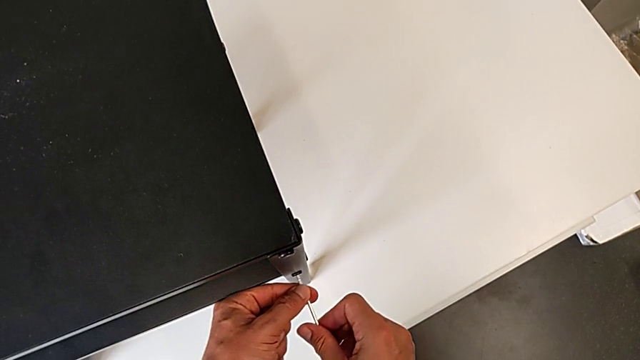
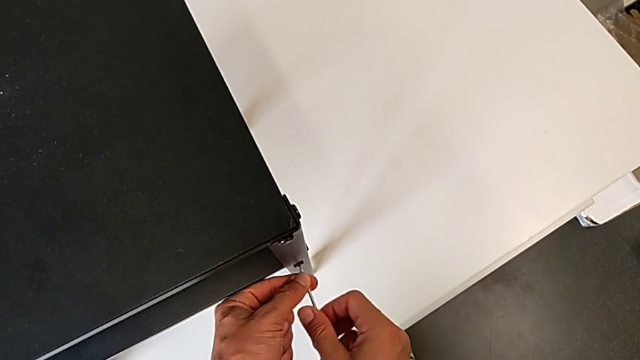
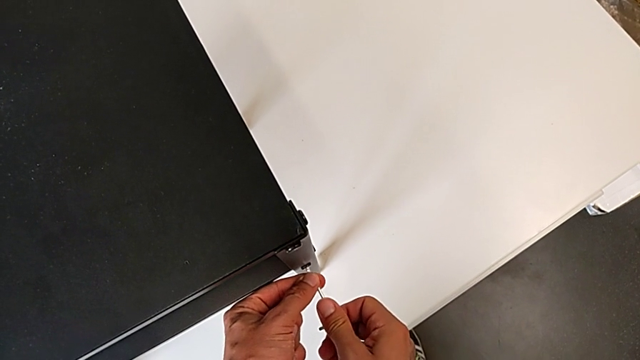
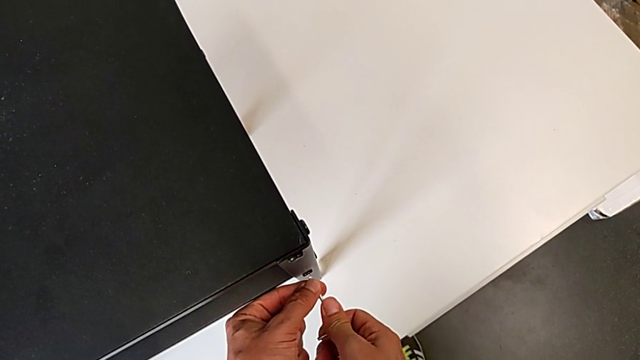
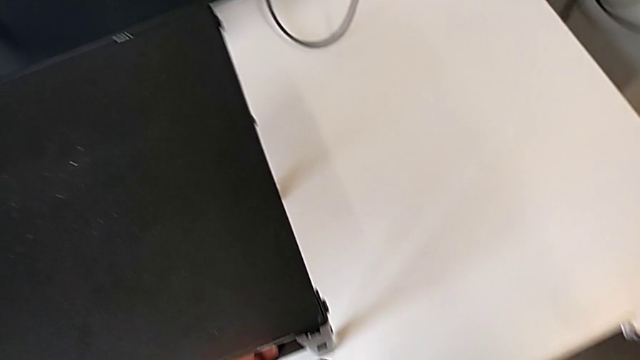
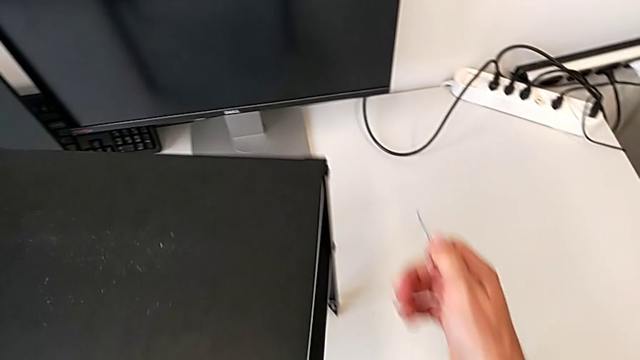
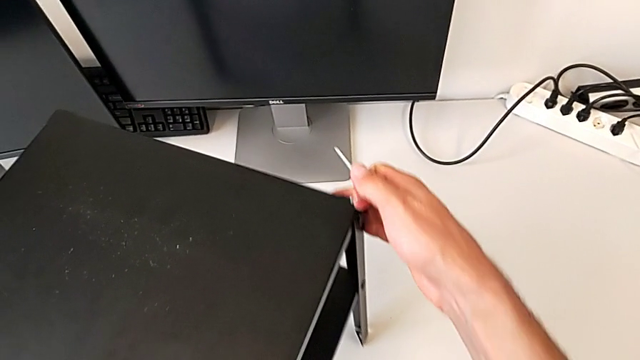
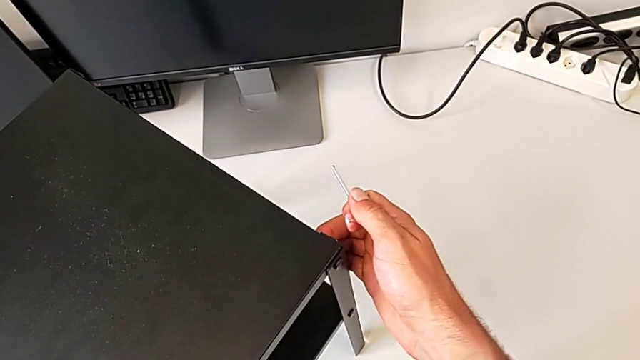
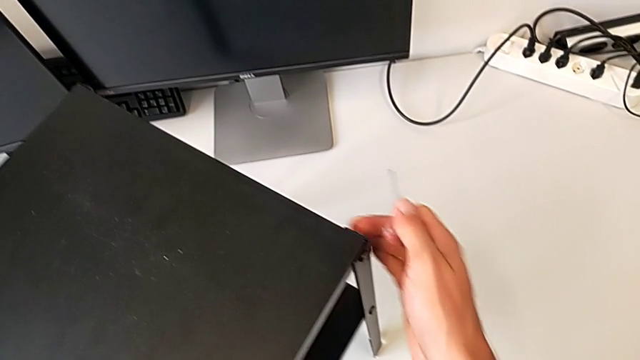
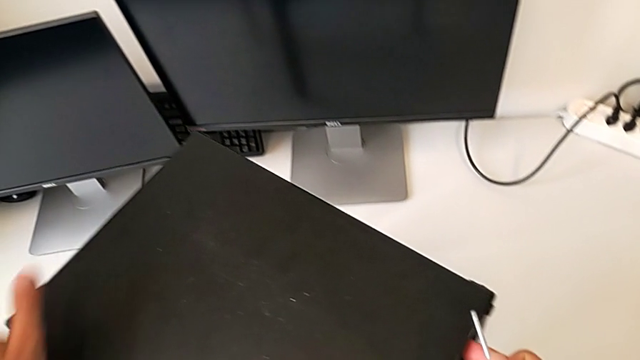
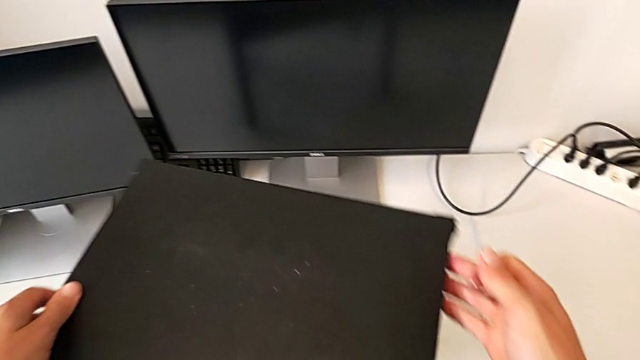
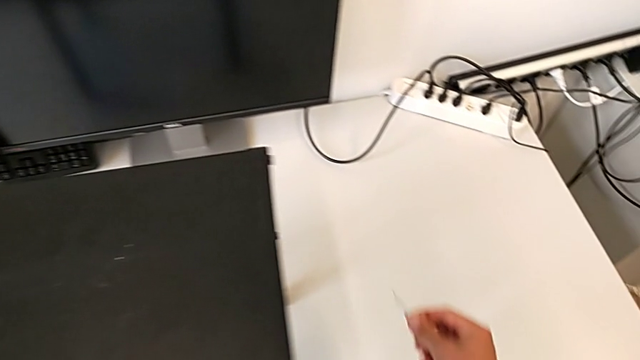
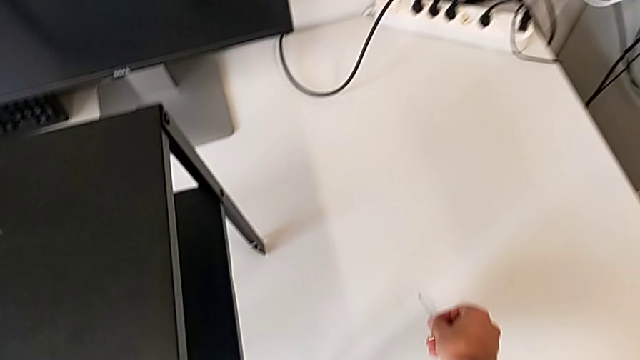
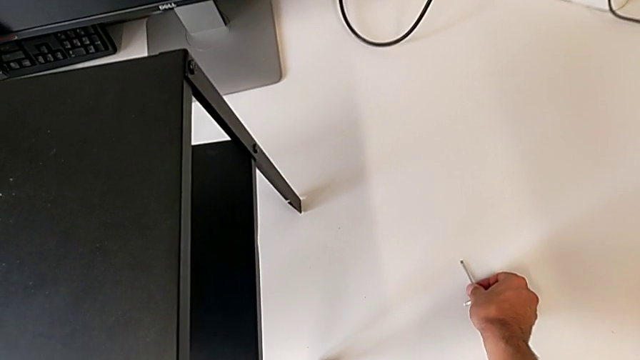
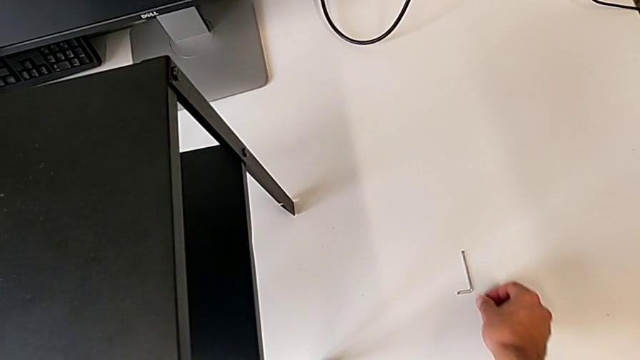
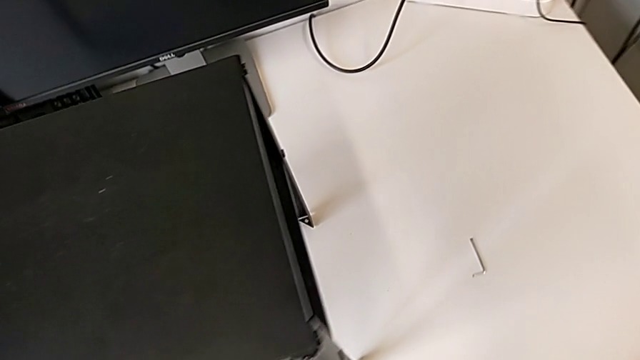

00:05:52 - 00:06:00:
The camera wearer is tightening the rest of the screws with an Allen wrench. They rotate the tray and place the Allen wrench.
